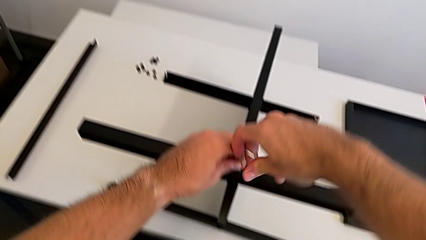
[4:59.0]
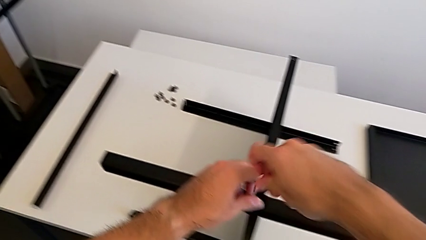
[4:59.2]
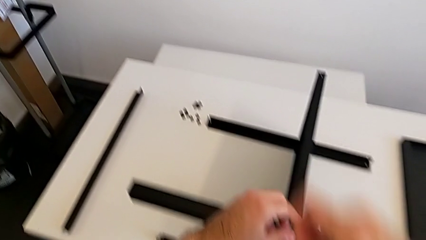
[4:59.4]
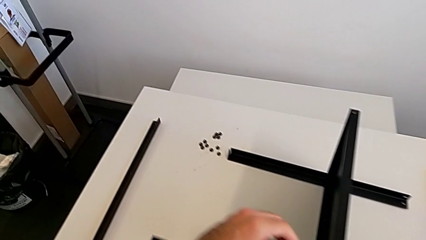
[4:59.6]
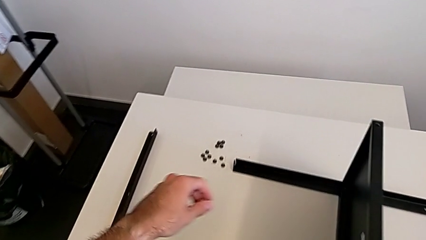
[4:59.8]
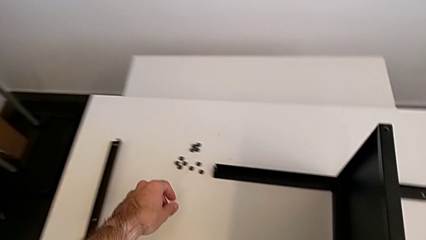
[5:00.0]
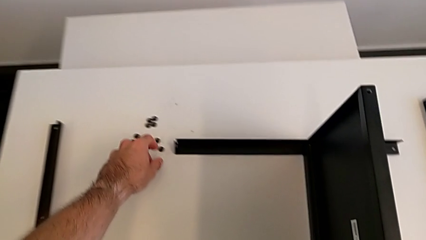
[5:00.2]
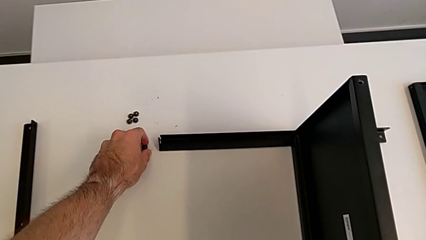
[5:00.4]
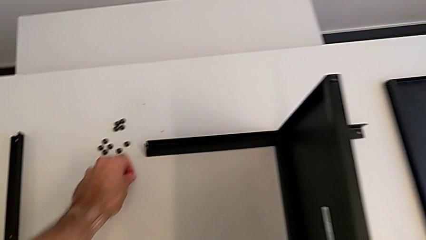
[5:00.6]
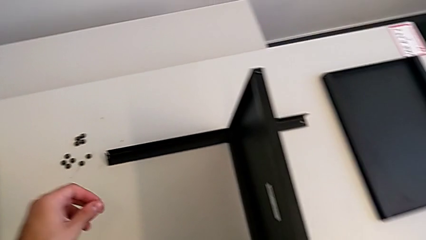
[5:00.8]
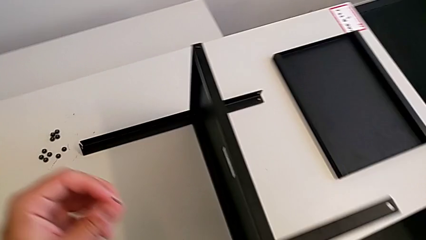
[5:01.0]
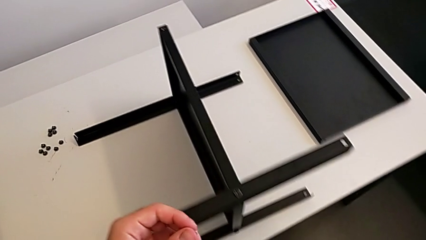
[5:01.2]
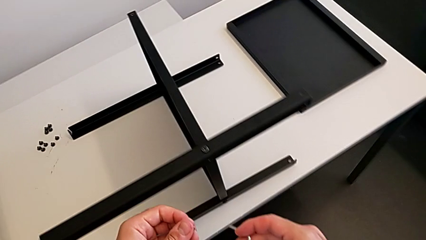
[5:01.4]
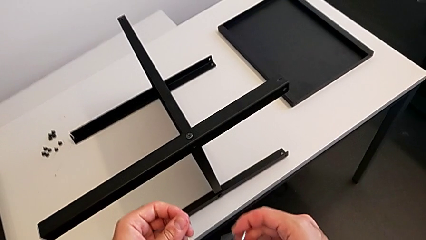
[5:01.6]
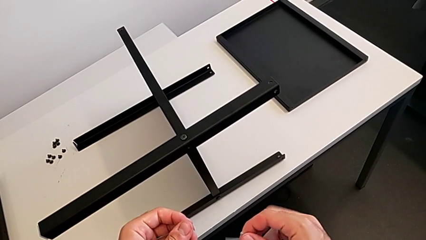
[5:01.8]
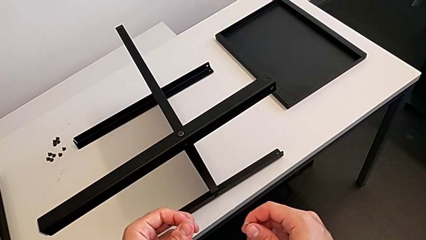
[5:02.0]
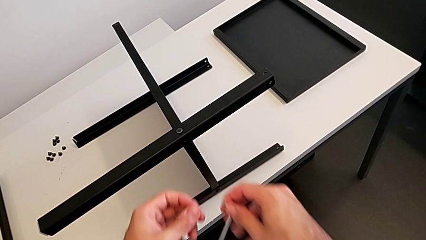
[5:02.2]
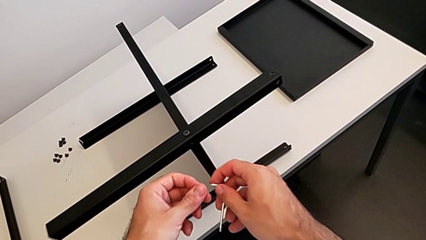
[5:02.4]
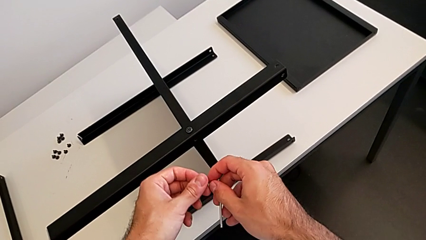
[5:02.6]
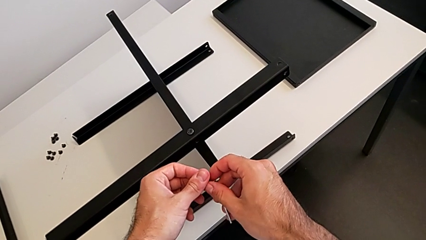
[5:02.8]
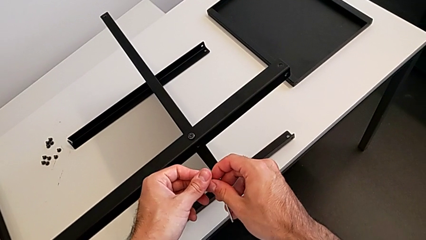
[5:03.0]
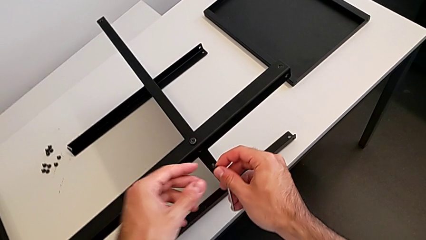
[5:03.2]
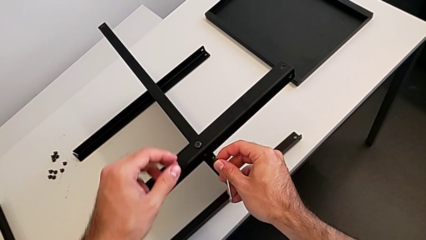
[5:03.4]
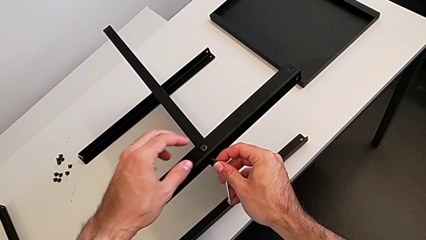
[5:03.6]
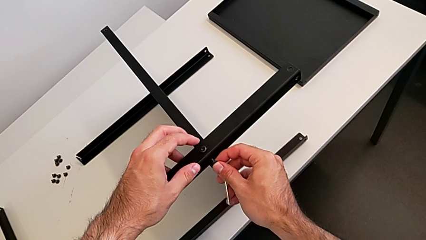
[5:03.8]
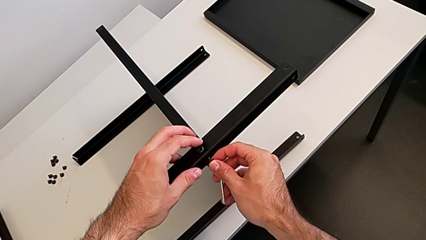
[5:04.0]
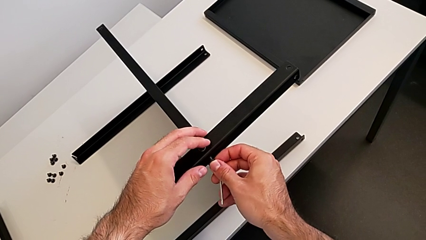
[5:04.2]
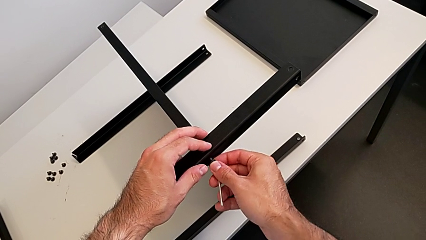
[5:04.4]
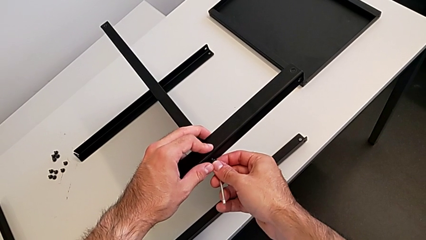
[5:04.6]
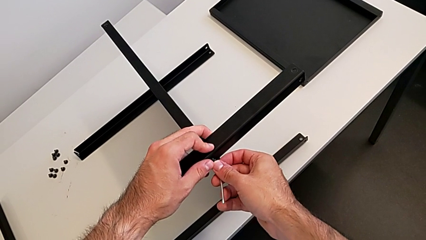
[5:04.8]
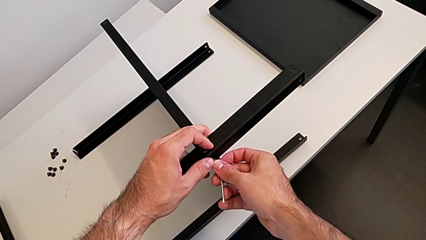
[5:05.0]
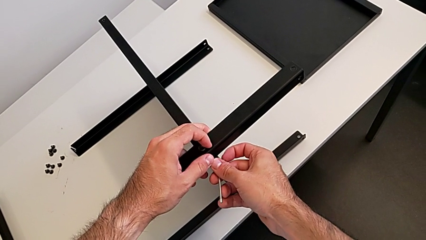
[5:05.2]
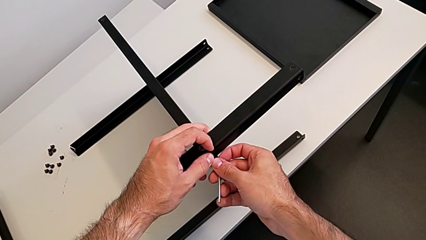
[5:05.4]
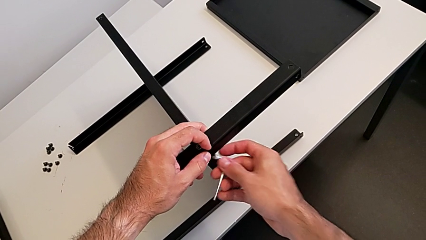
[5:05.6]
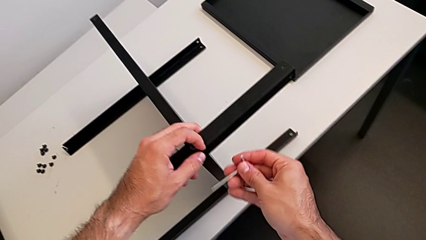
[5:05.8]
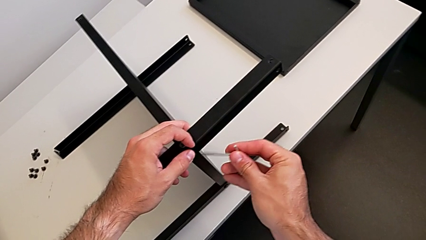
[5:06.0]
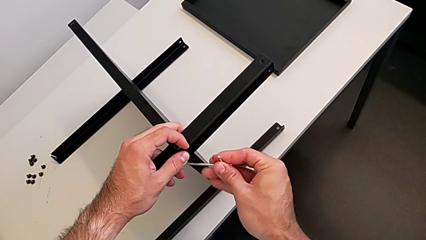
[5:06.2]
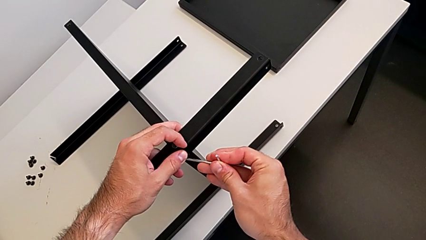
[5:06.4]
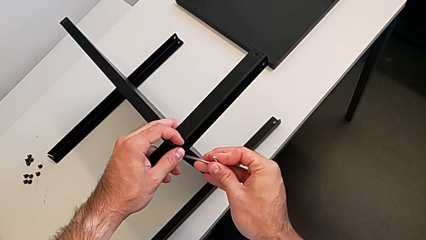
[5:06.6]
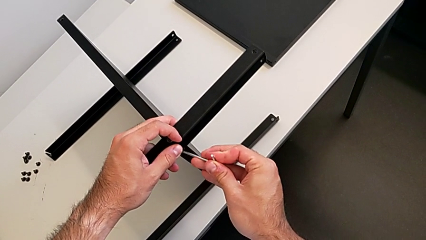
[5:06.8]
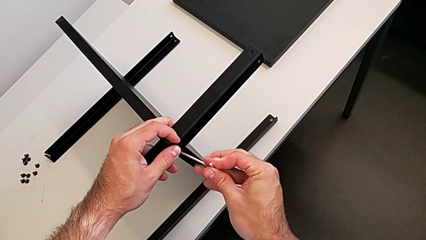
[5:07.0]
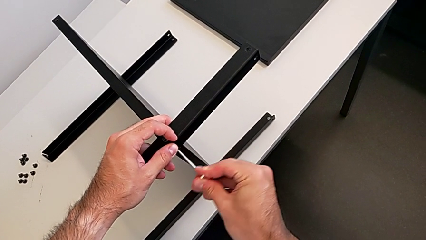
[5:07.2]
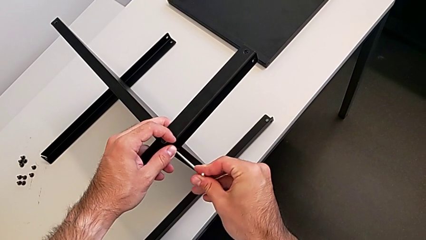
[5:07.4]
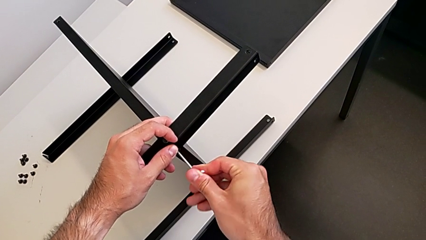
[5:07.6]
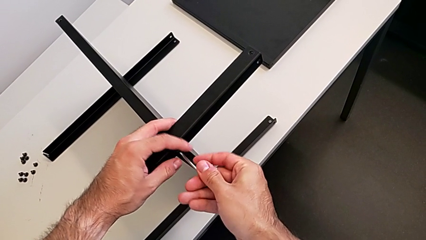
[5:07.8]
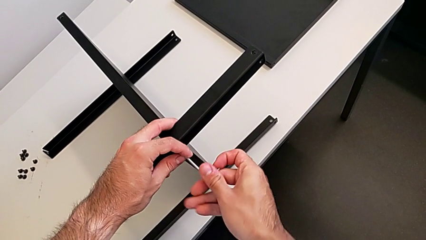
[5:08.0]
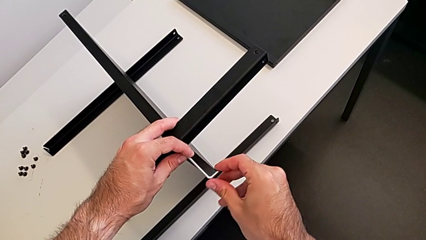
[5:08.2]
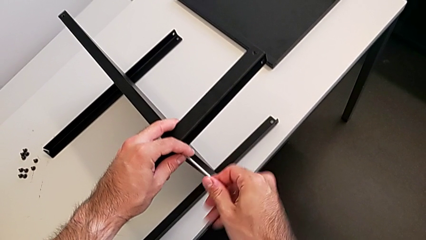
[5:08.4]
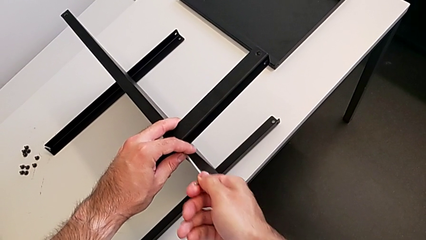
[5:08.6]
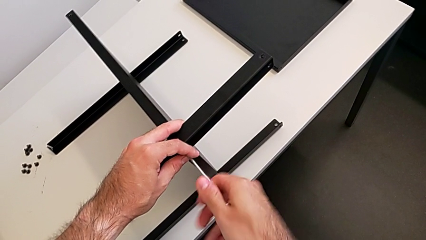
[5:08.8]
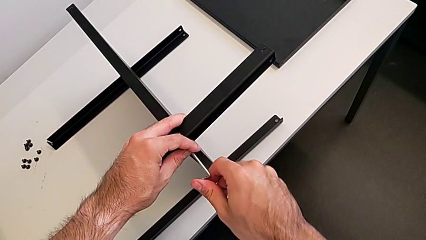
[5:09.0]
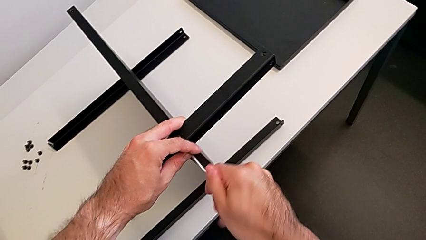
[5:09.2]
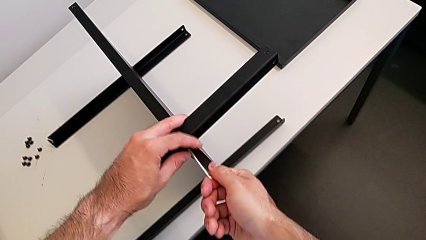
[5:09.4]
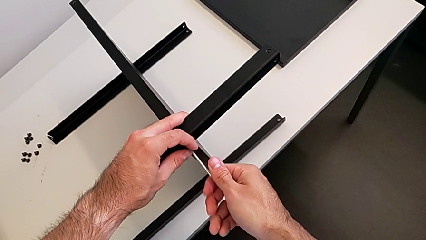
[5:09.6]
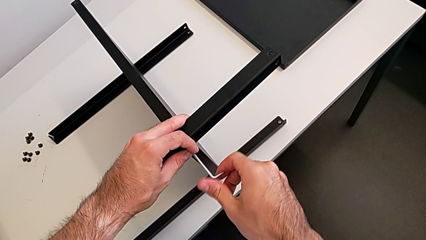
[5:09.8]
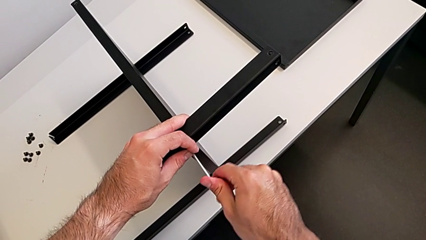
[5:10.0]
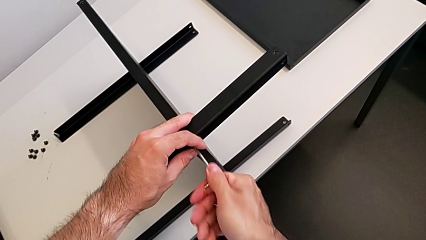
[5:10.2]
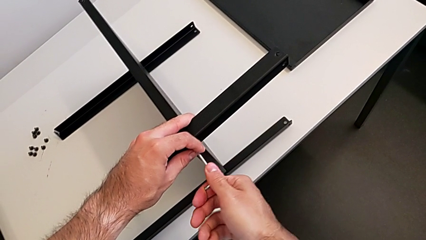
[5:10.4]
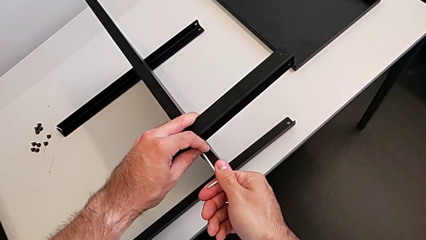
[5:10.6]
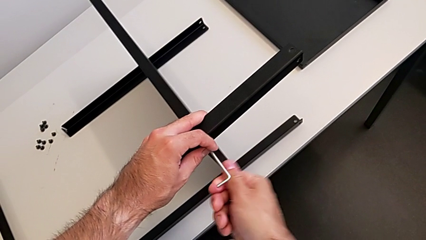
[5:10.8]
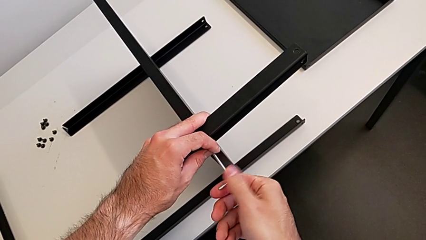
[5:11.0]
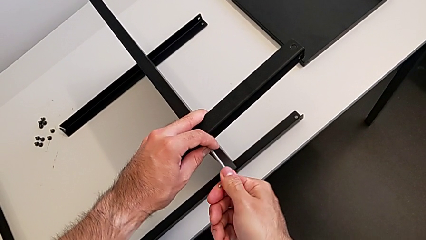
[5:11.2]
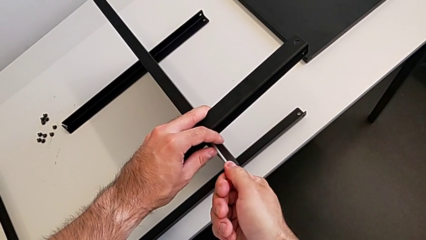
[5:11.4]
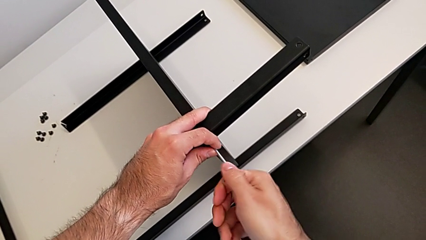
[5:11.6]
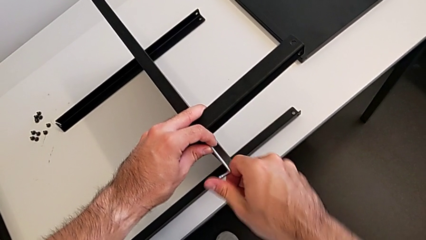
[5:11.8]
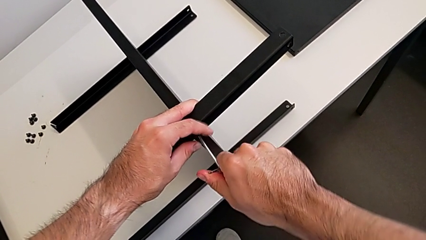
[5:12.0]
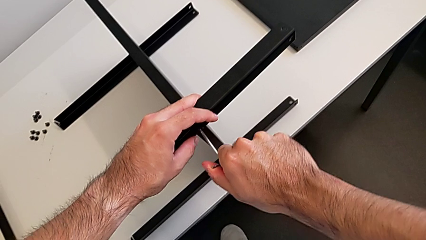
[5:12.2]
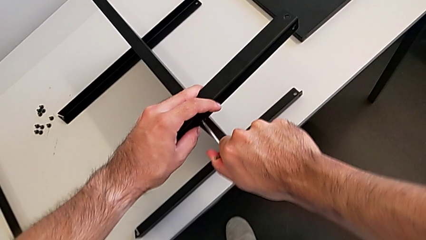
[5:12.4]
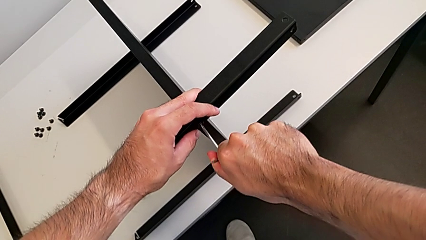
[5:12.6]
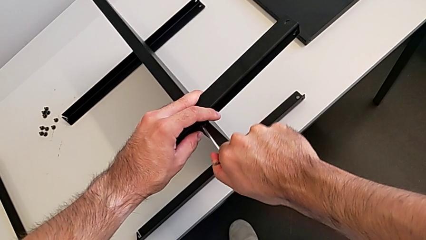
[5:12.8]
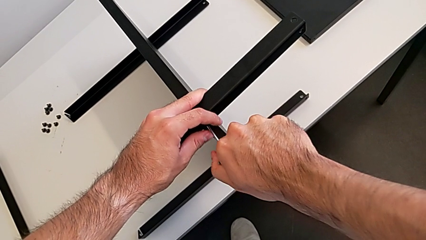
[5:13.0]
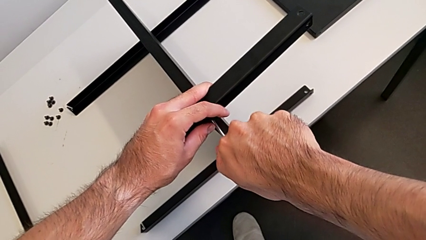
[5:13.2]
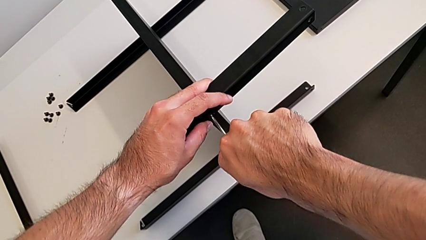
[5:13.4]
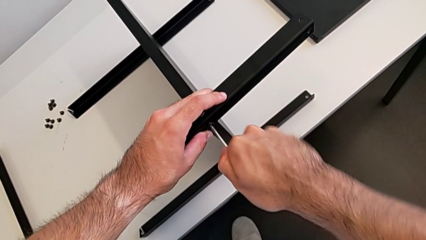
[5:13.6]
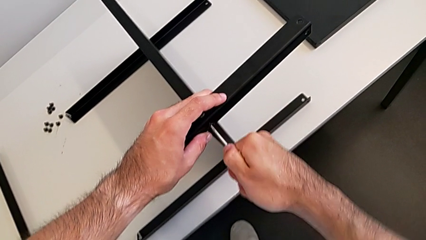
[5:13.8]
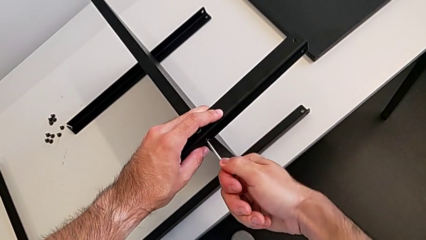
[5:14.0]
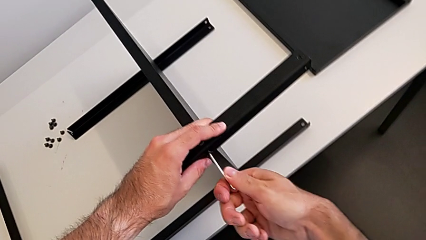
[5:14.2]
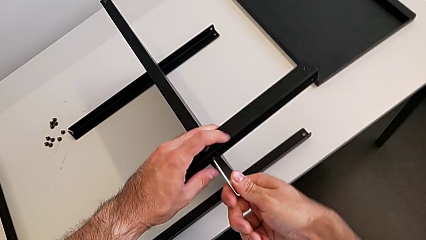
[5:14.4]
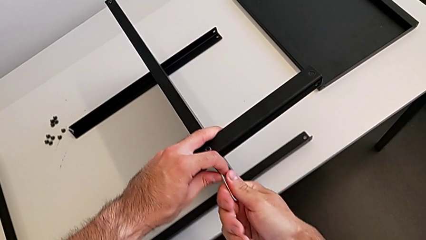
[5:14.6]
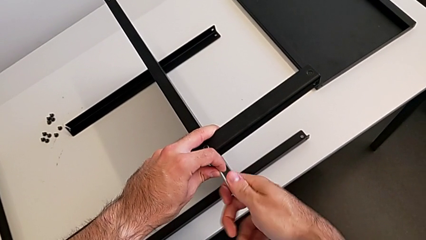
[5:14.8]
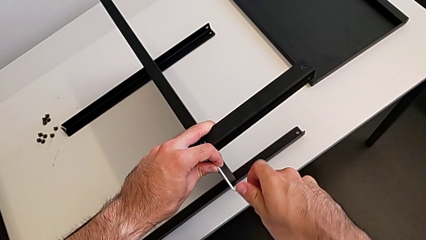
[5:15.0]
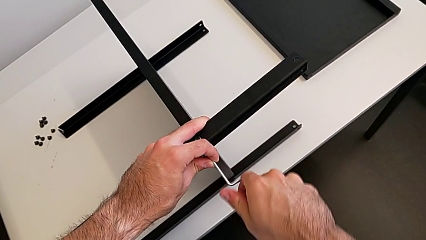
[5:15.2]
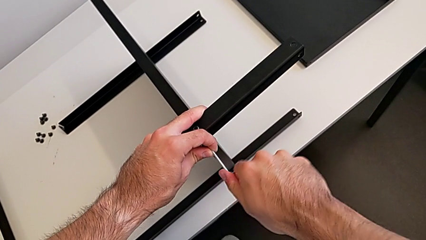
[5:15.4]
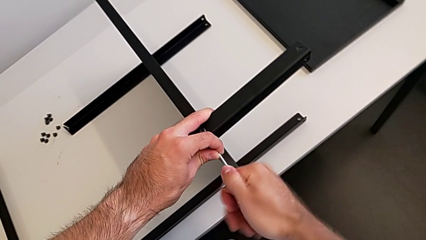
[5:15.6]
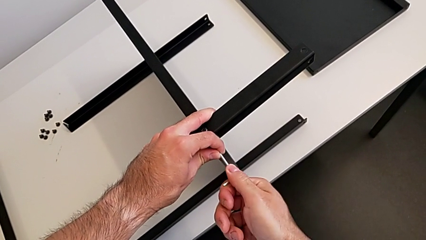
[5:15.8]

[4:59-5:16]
The camera wearer is screwing the third leg to the middle shelf of the table. They grab the hex socket head twice, insert it, rotate the Allen wrench, insert it and begin to wrongly screw the hex socket head.
